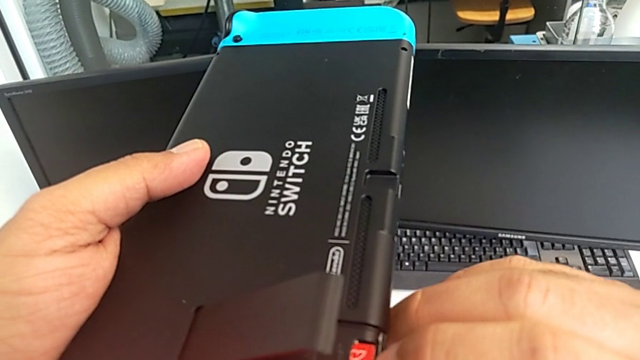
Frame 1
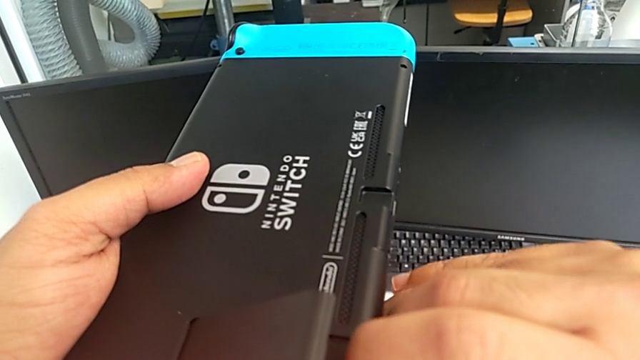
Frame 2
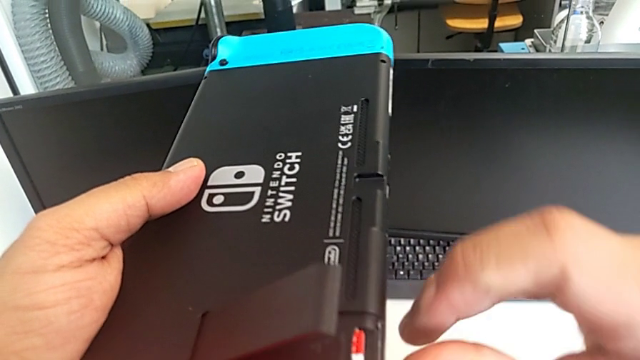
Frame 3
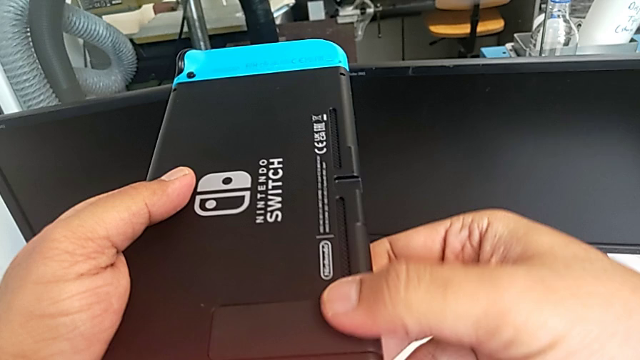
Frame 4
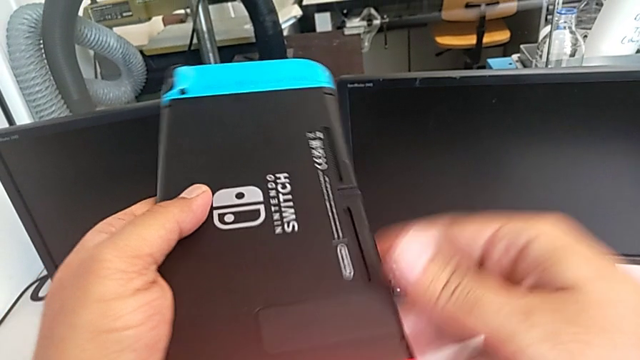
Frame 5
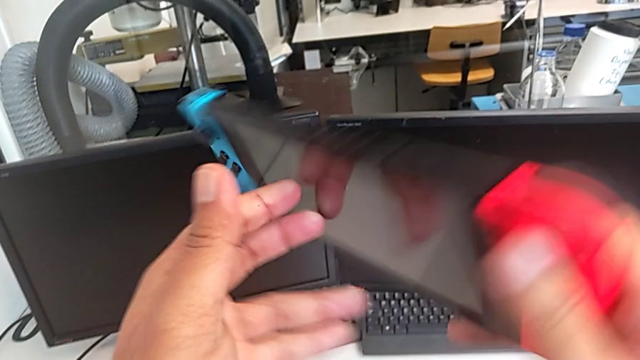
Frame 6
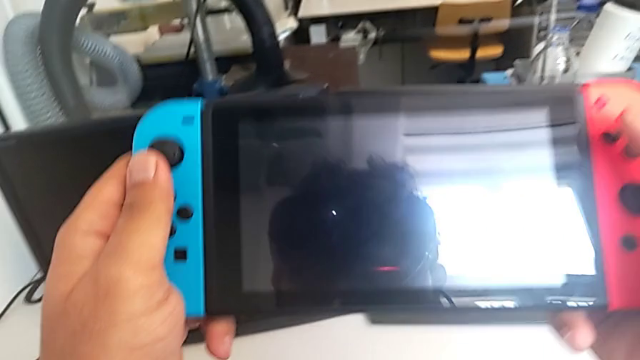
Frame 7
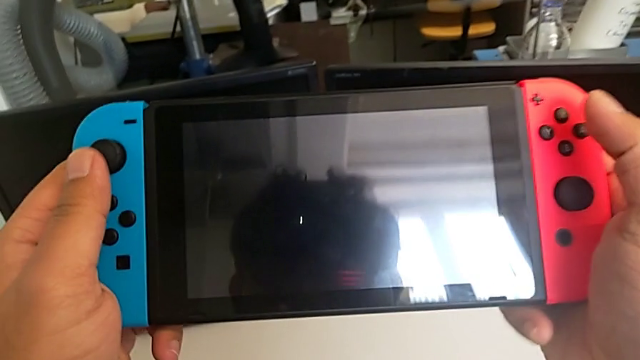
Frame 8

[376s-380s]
The camera wearer is changing the SD card. They keep inserting the new SD card.

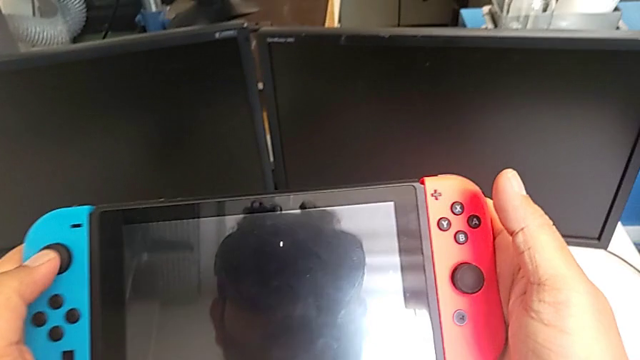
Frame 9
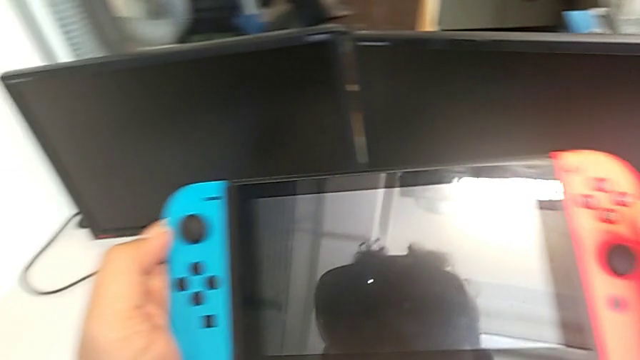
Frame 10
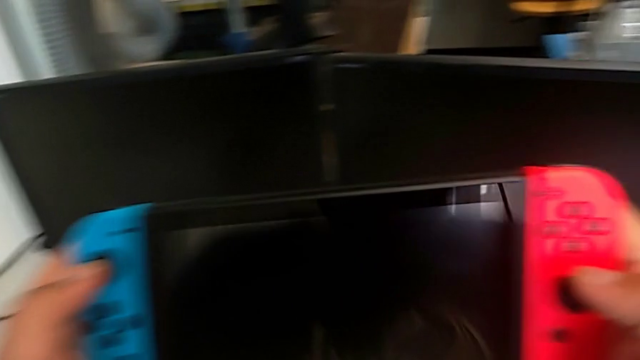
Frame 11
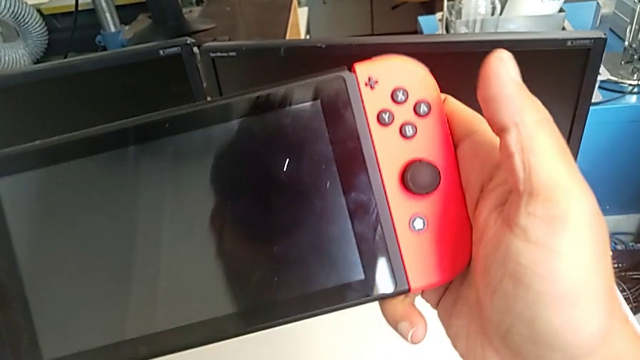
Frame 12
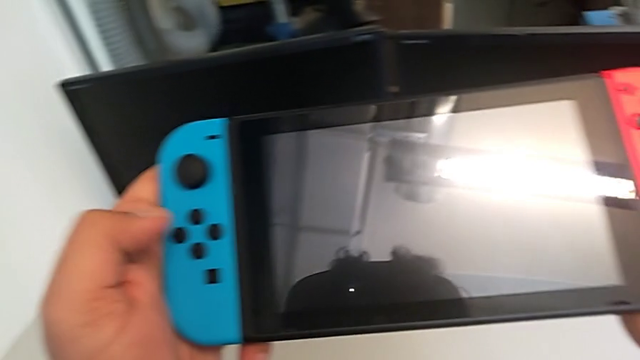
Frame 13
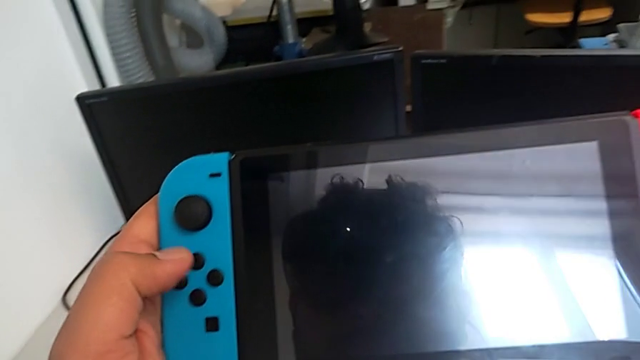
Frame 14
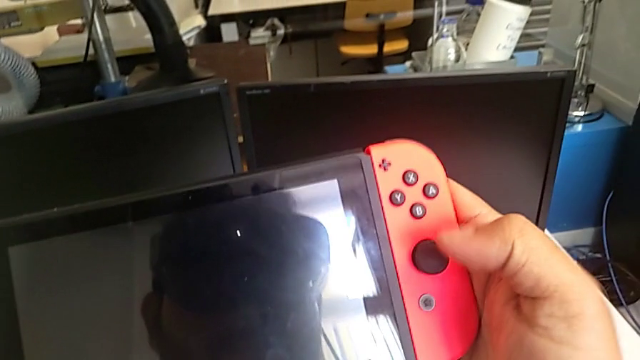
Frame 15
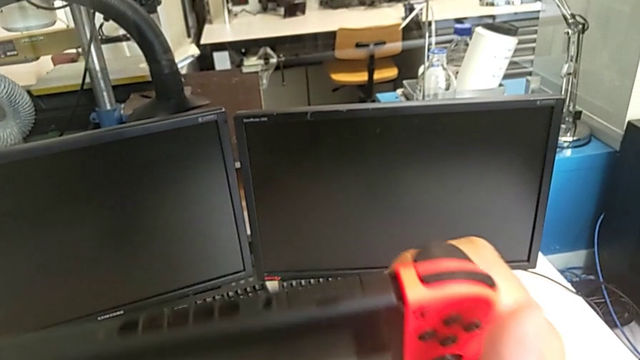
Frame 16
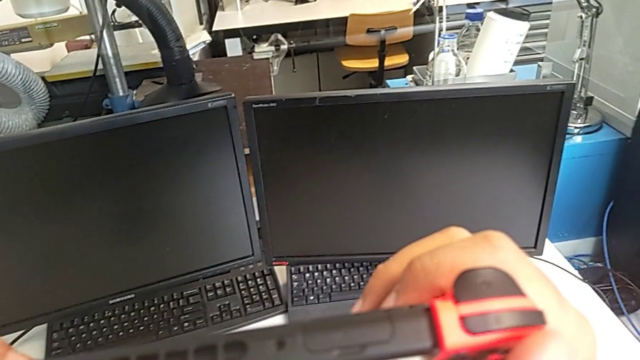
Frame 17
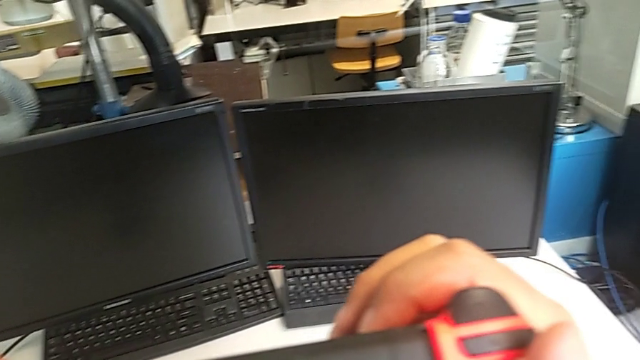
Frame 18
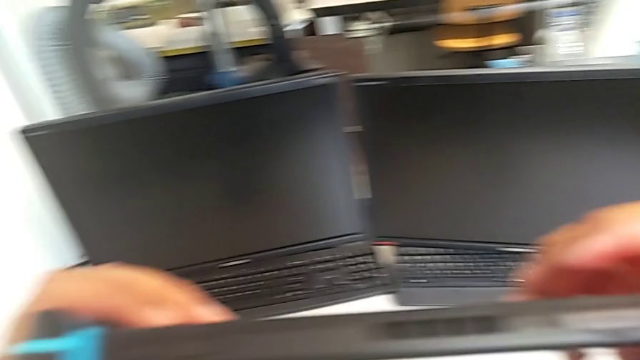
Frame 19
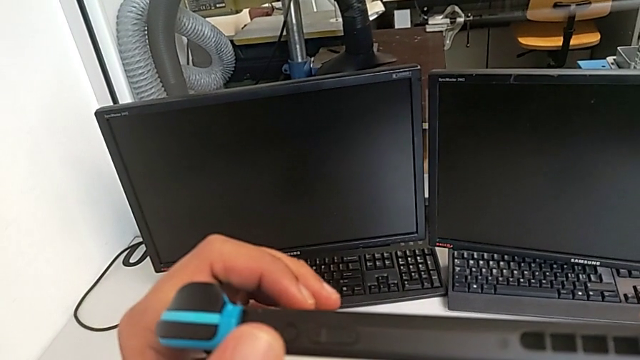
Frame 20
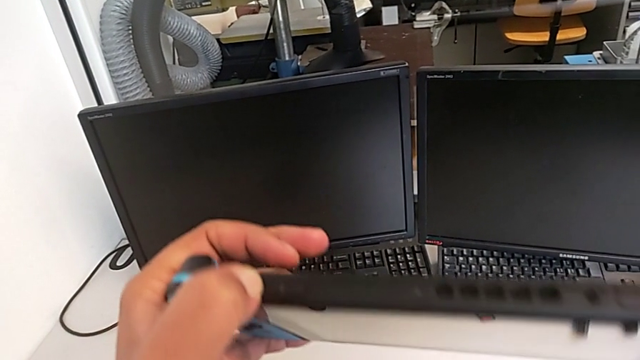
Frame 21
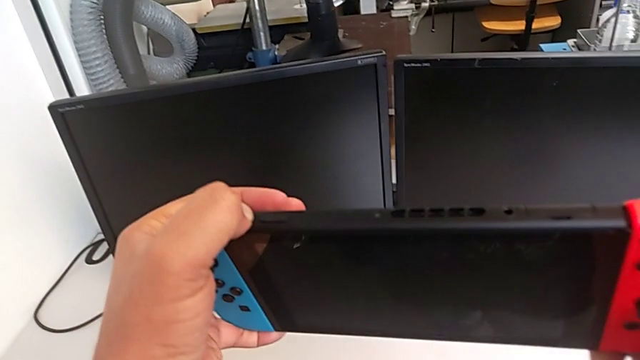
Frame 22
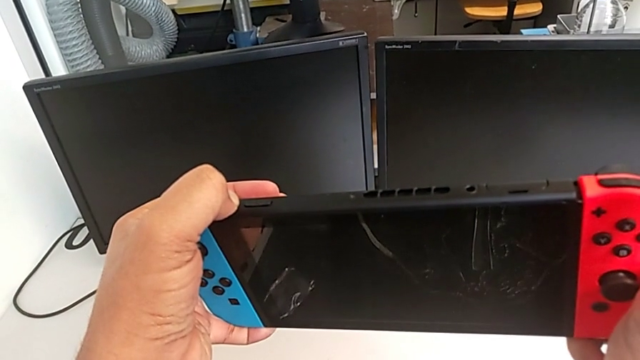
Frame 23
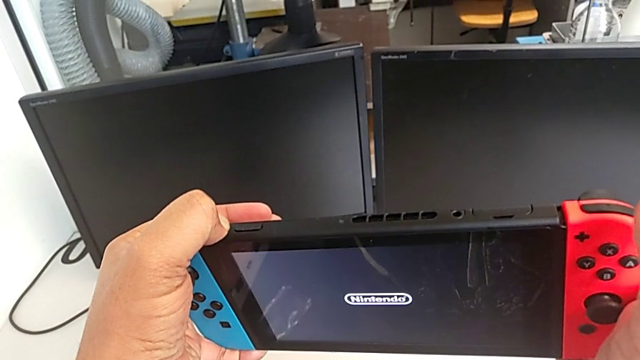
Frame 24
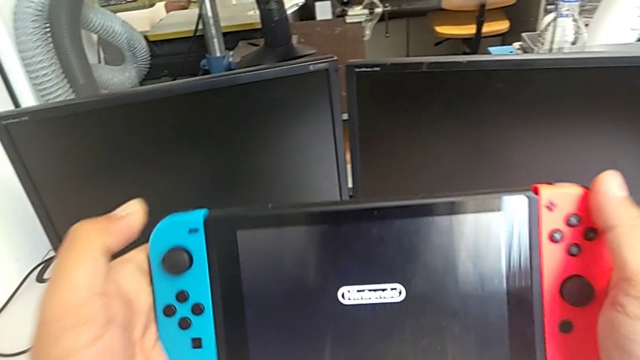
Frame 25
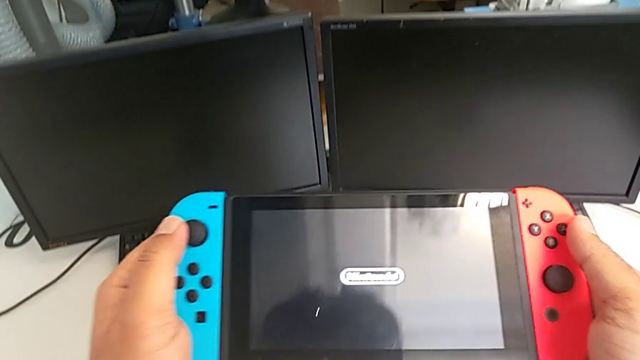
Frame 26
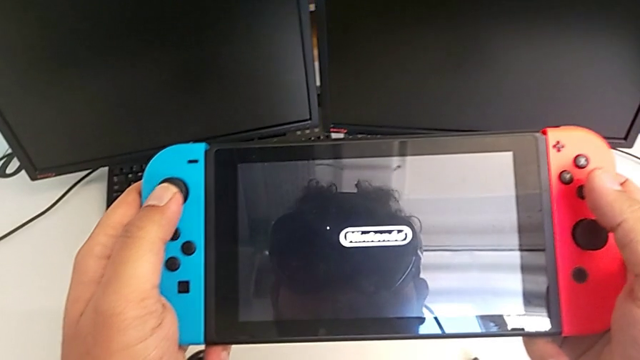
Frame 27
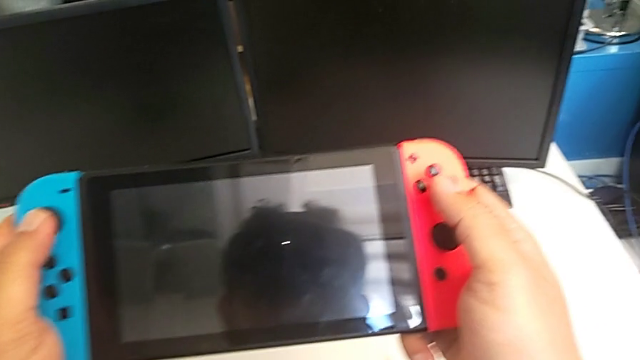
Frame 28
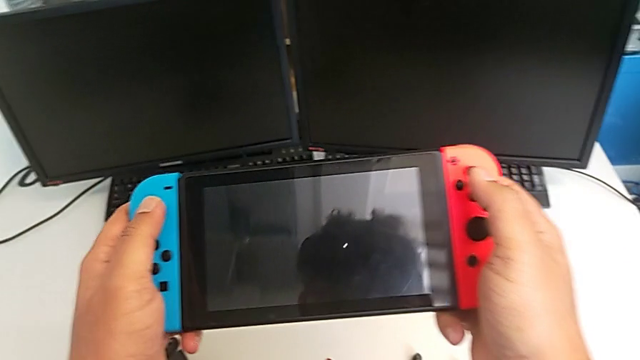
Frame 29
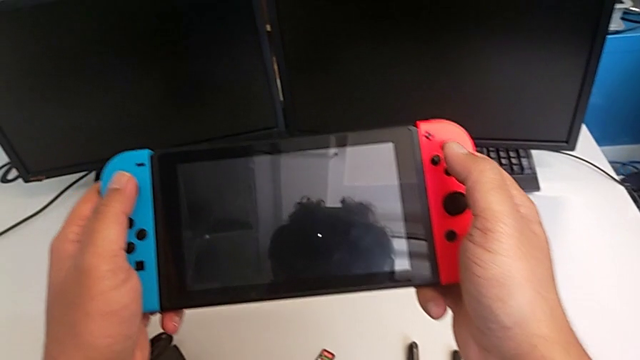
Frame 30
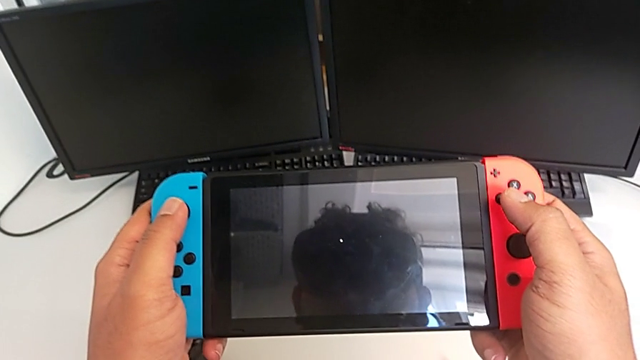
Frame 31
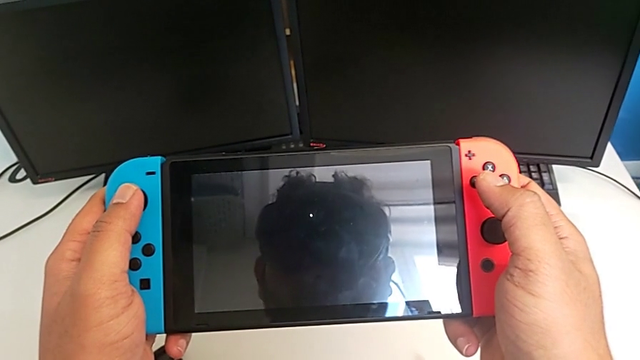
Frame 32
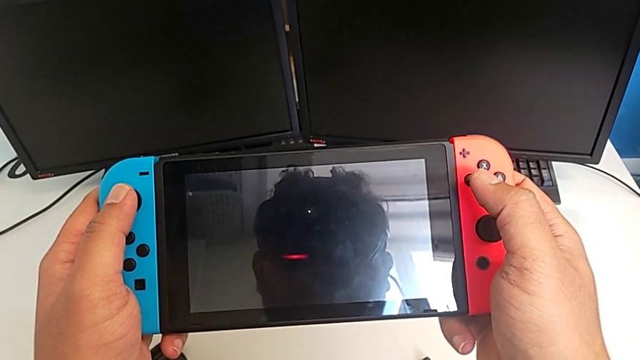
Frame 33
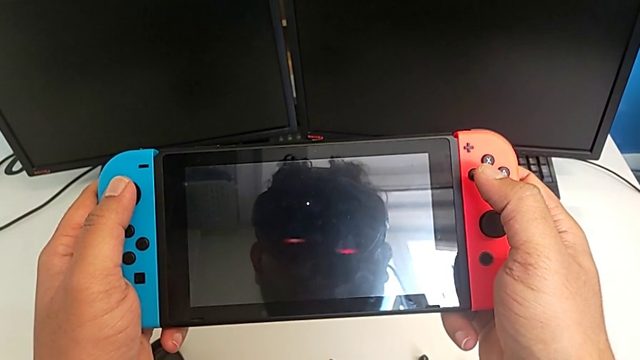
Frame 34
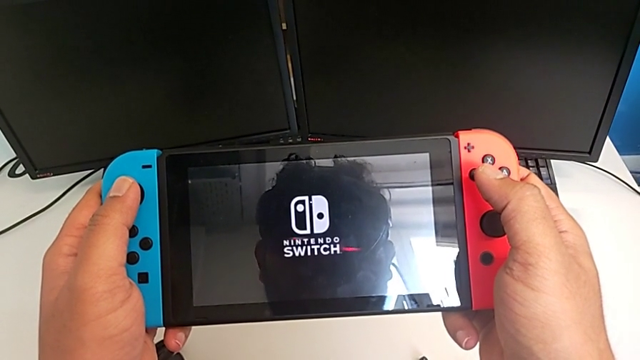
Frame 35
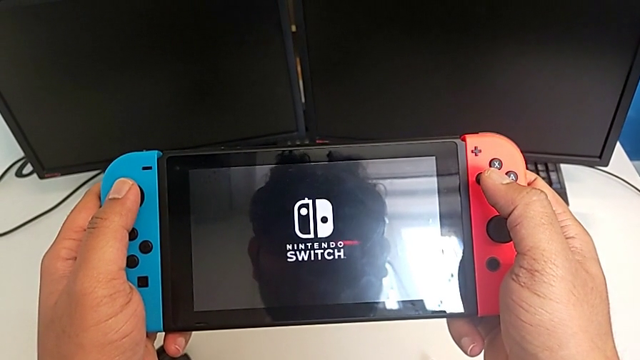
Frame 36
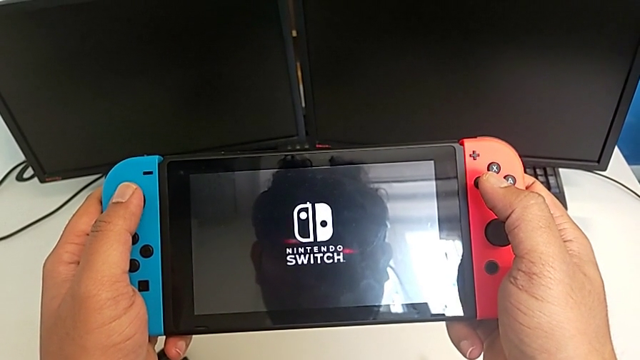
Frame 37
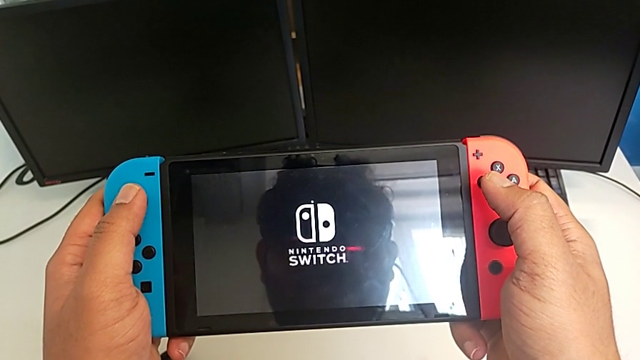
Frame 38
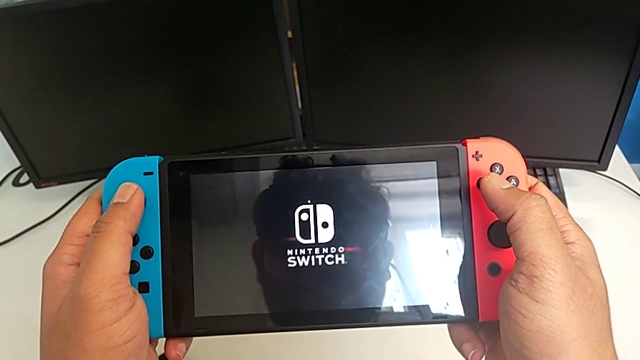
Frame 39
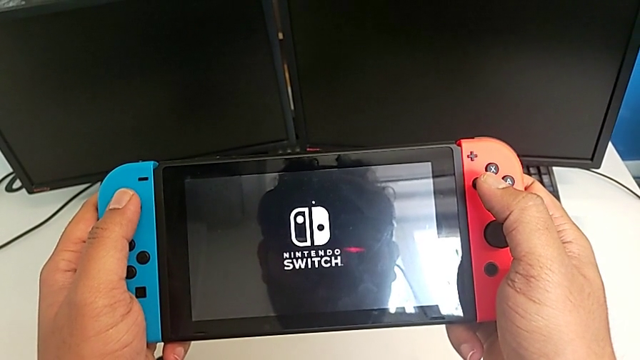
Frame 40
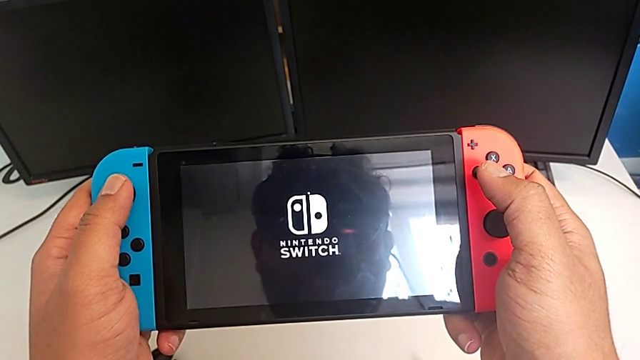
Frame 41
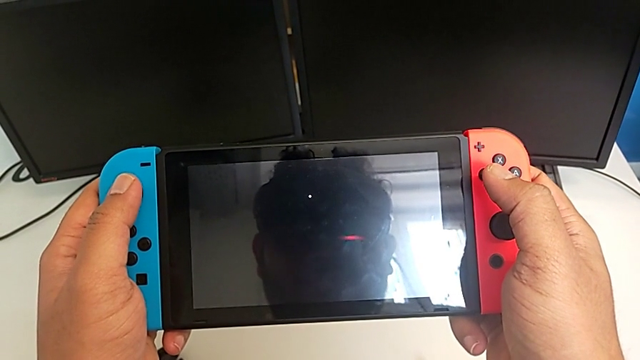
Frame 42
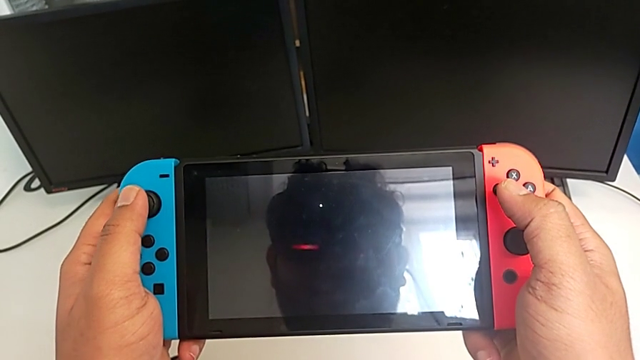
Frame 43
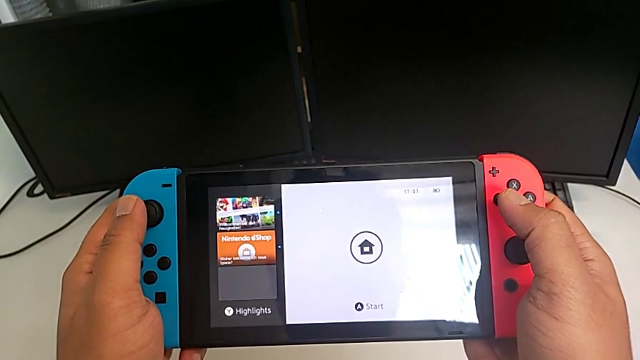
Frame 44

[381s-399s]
The camera wearer turns on the Nintendo Switch. They inspect the Nintendo Switch and press the button.
